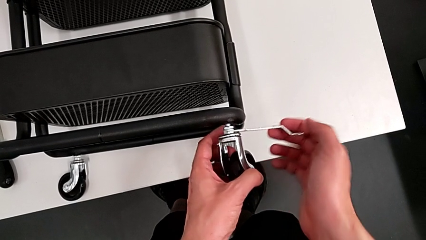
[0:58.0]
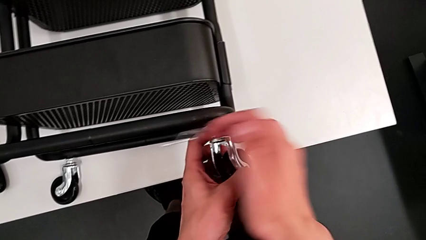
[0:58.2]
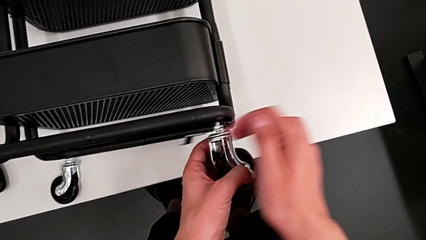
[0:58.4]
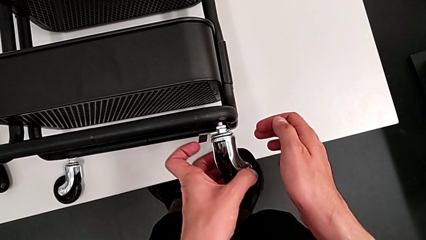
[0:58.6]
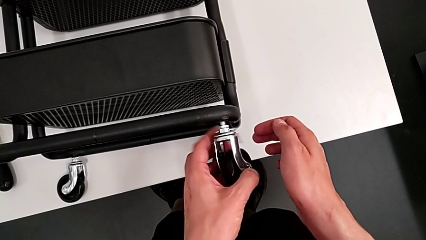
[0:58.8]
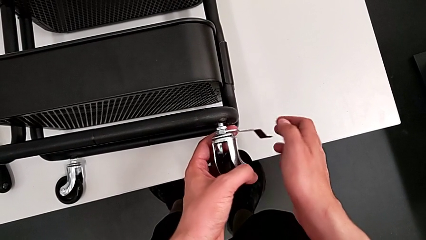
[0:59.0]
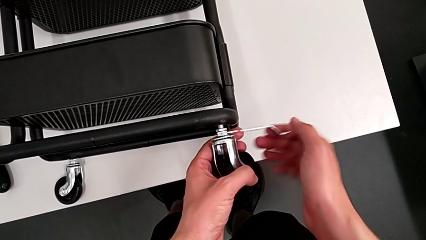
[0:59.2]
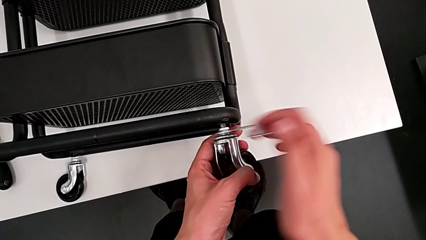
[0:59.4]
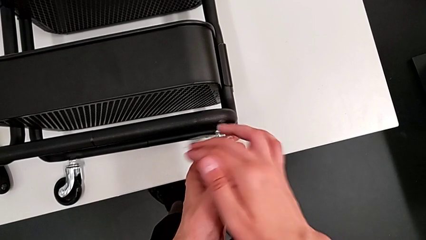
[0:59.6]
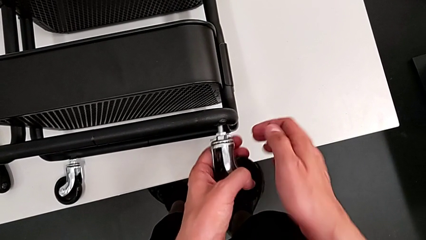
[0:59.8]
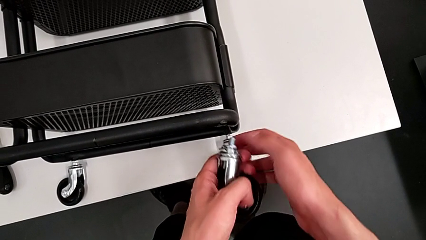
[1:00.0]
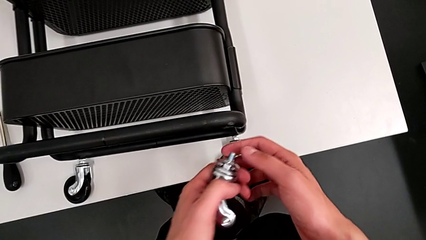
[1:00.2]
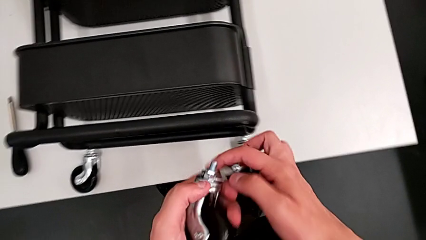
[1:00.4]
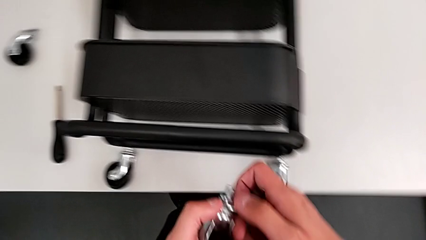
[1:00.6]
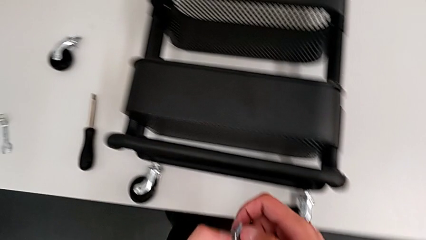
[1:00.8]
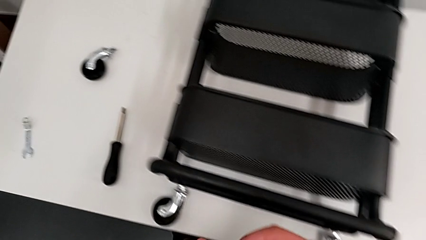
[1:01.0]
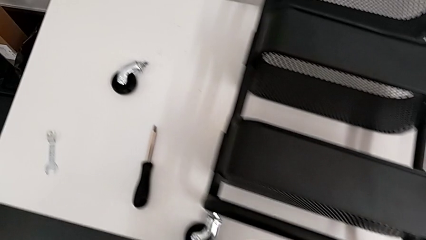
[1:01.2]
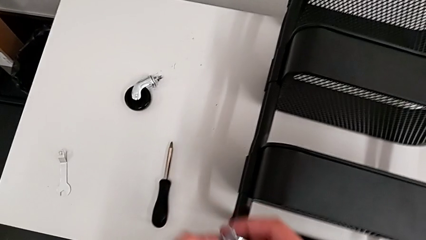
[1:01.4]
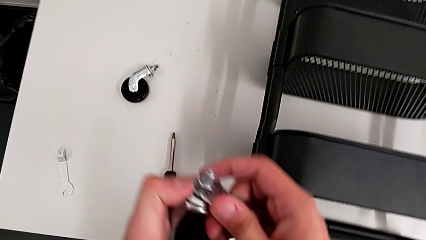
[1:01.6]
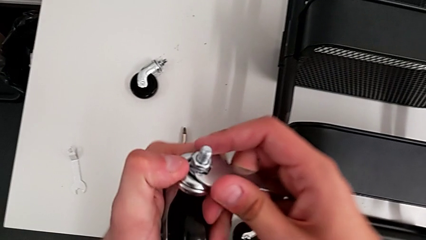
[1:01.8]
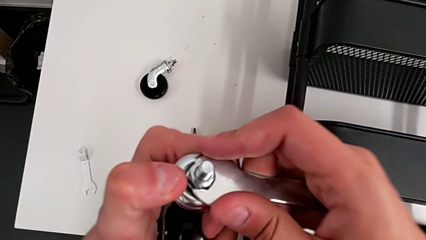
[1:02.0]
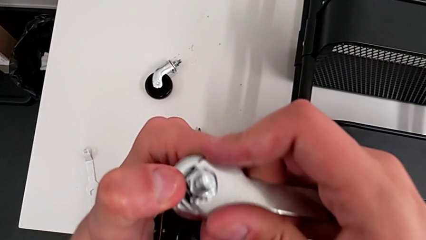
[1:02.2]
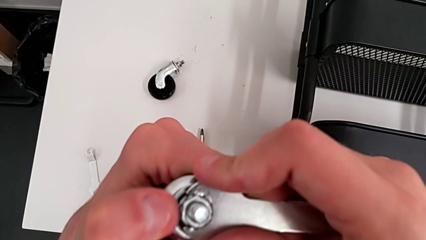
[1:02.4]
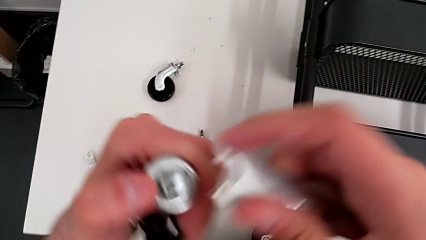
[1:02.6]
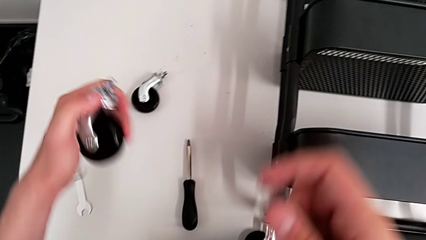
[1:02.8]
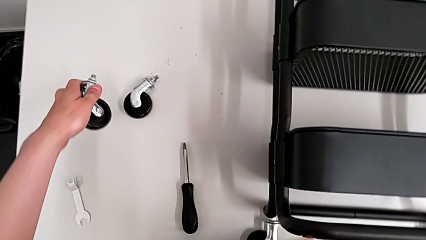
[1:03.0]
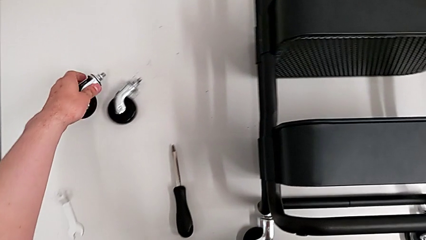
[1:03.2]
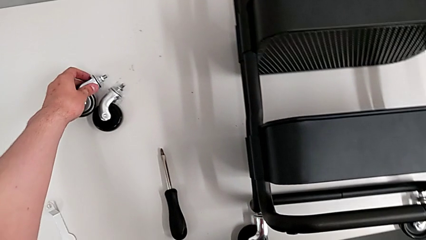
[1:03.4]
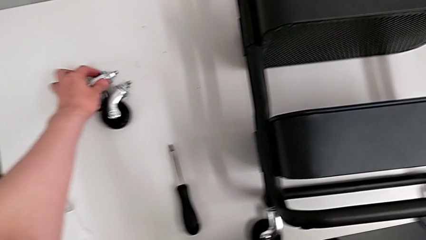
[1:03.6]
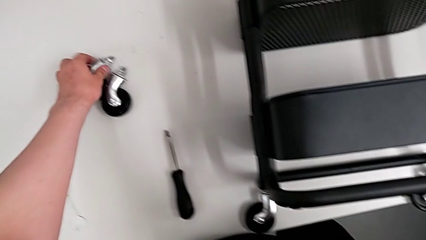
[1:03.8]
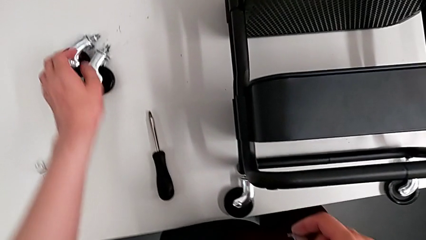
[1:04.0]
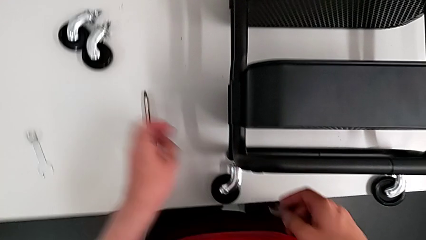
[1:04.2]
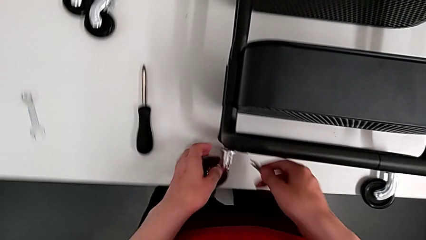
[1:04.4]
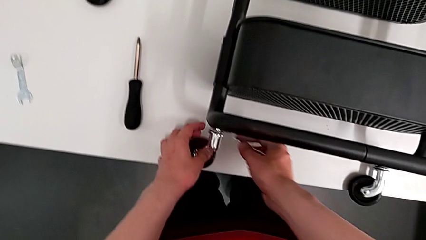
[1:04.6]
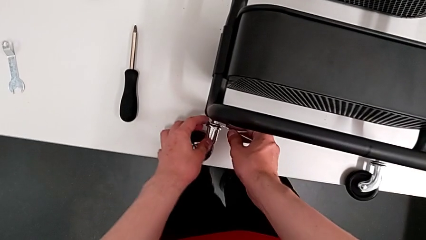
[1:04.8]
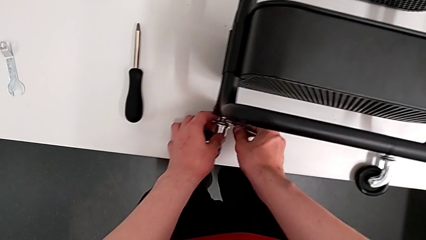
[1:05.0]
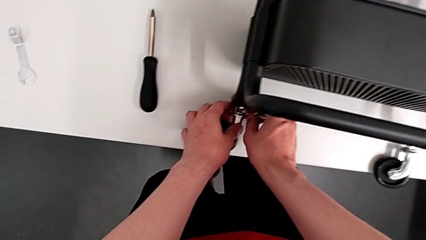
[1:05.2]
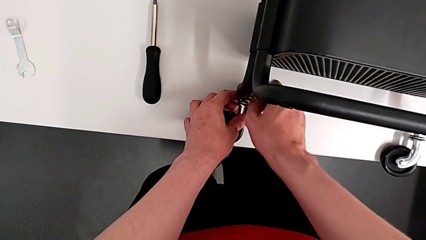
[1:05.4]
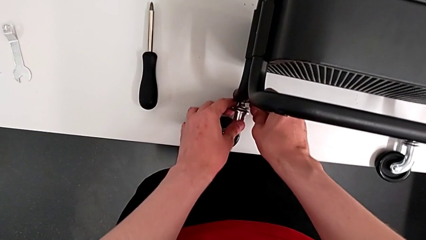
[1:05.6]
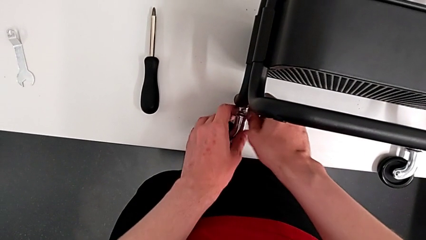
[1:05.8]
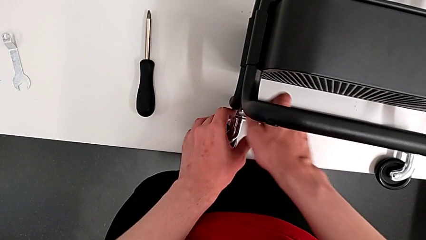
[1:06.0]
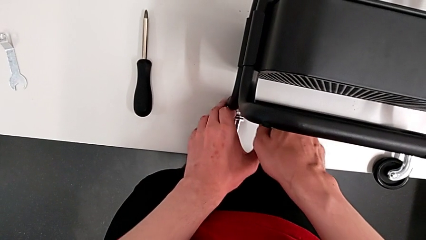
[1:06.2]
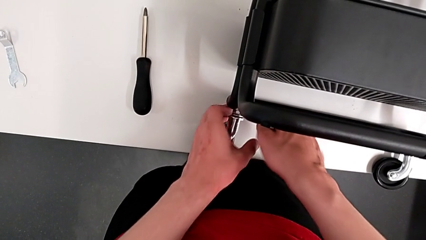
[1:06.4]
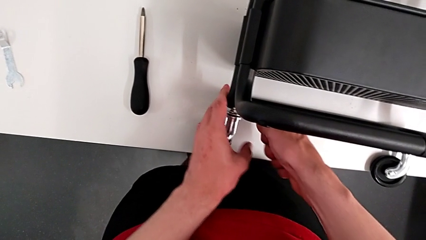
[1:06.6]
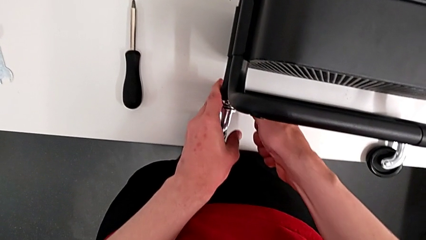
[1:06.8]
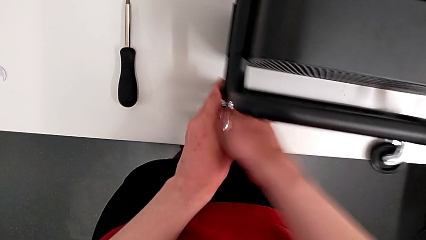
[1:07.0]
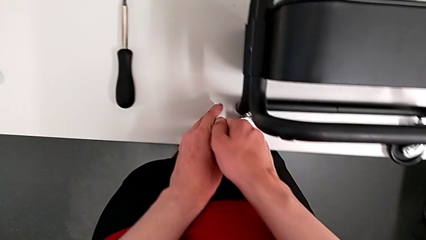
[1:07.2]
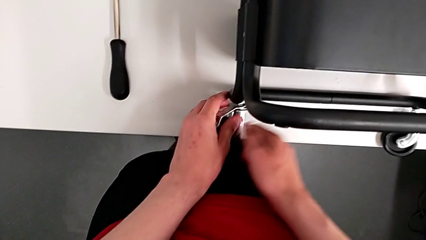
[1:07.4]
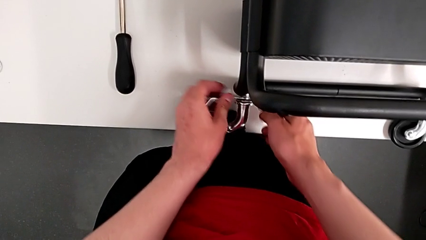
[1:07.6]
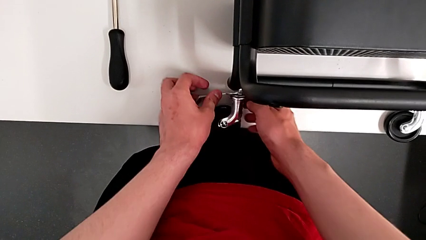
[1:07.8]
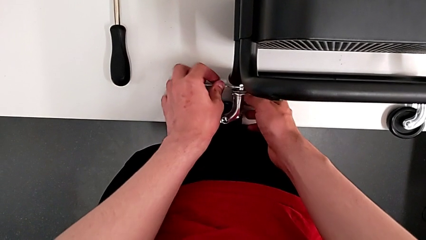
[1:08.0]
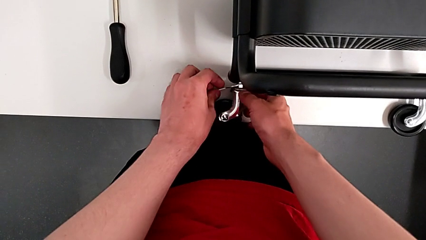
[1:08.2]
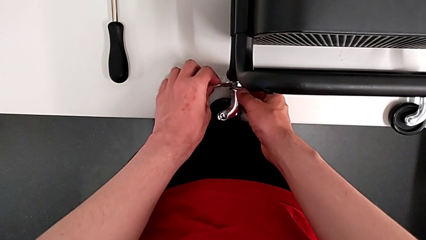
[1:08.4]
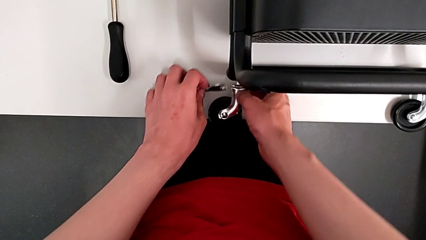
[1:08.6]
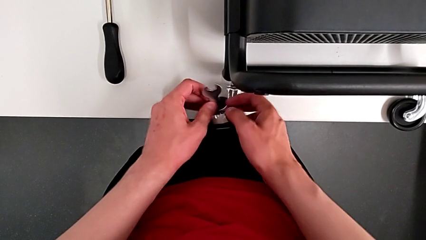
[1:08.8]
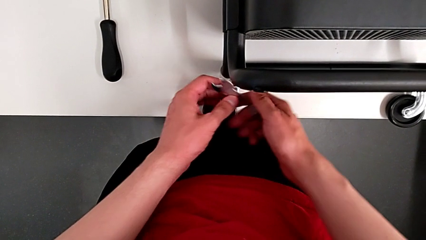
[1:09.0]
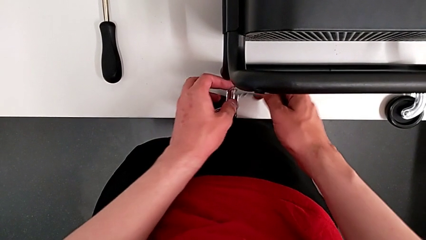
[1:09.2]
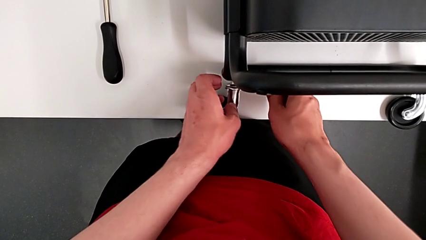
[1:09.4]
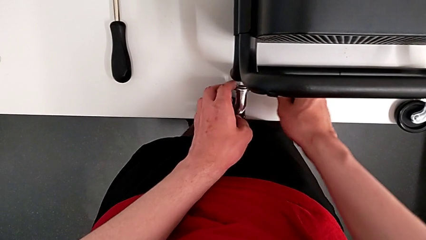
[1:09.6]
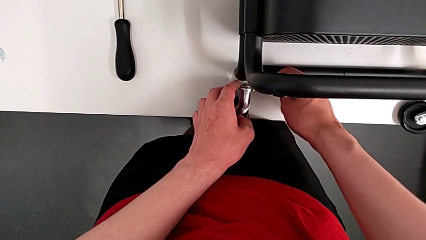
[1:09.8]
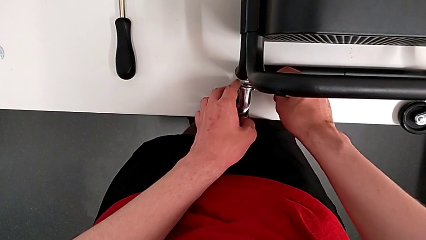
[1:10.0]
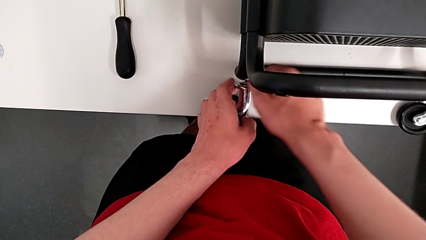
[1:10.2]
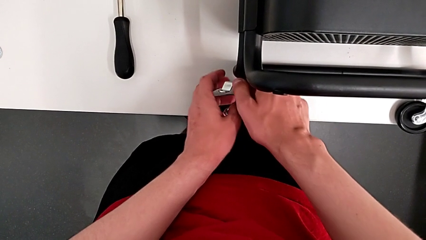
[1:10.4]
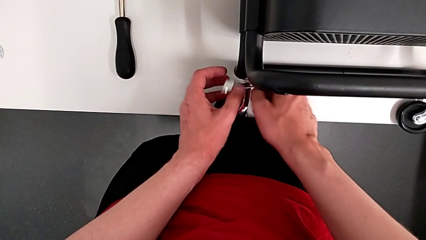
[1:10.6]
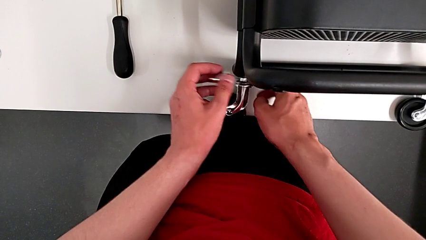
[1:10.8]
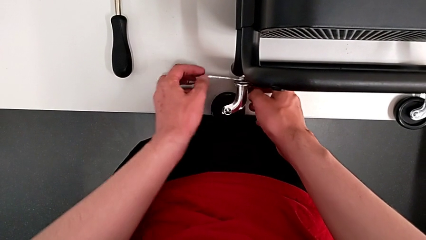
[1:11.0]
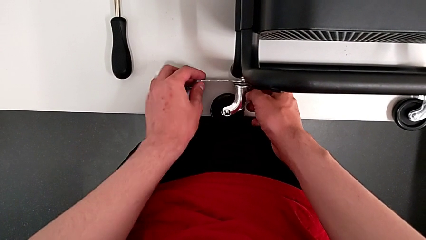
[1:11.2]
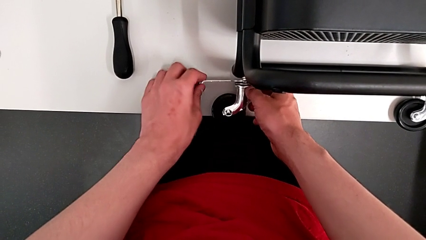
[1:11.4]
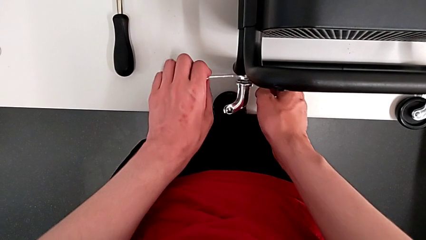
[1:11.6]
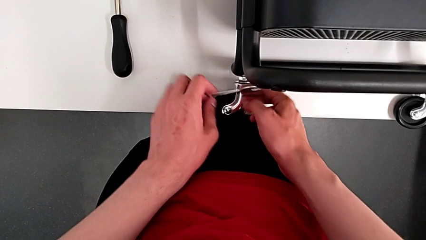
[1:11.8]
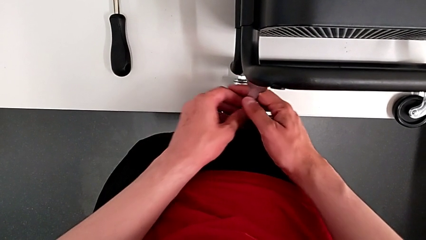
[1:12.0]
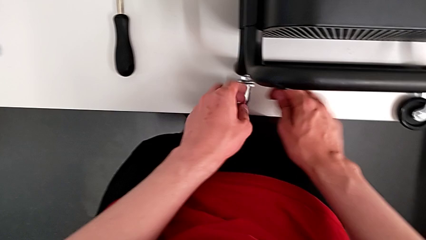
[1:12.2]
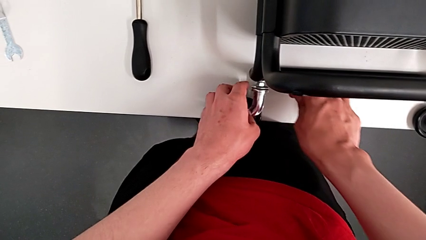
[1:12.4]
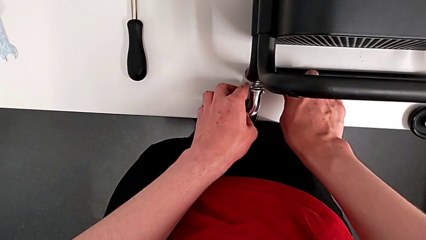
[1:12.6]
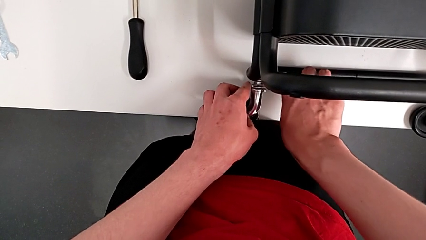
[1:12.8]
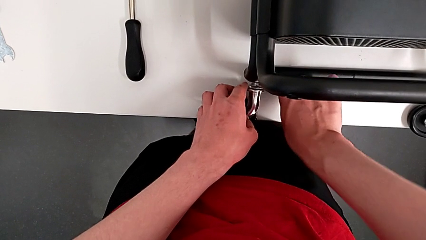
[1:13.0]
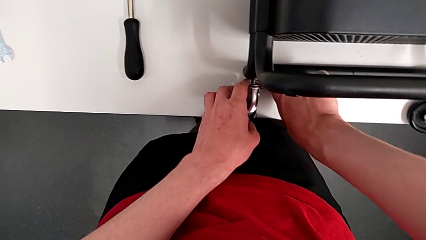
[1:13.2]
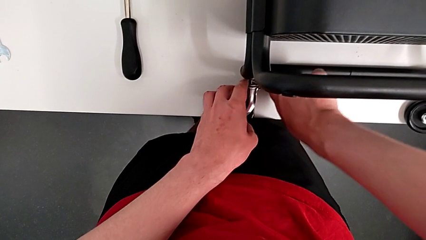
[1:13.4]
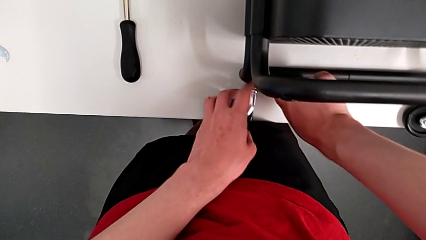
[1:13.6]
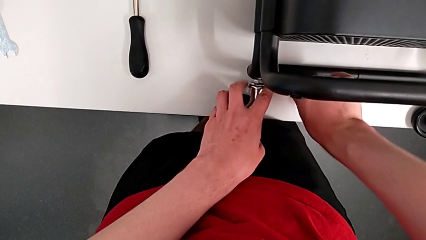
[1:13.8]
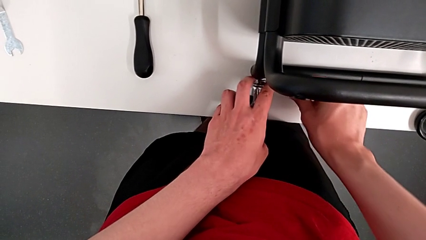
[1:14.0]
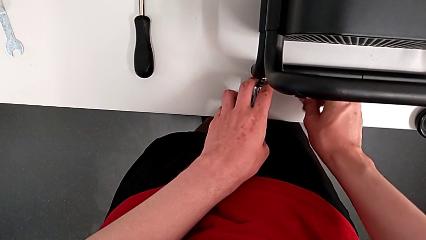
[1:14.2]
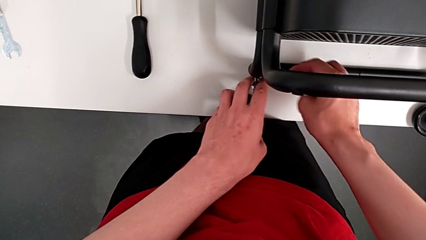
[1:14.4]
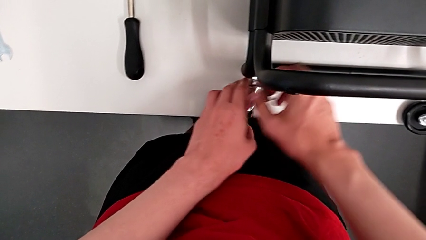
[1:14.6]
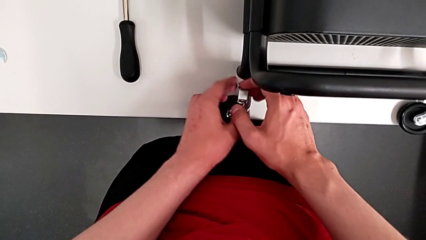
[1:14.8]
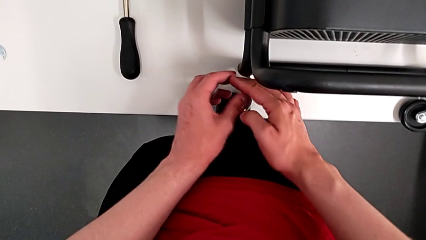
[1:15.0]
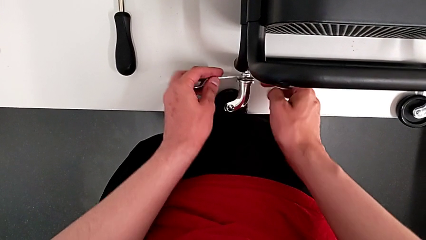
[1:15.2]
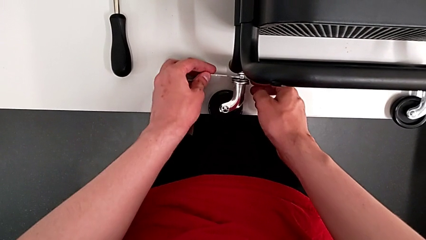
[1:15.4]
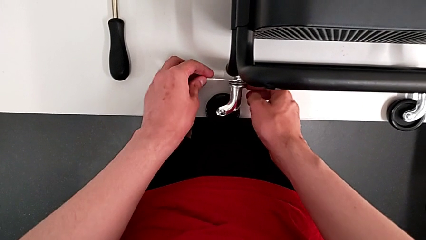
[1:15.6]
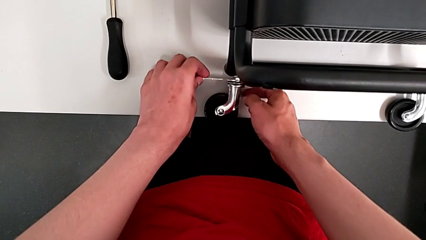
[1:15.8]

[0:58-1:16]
The camera wearer is disassembling the wheels of the shelf. They unscrew the second wheel, withdraw the hexagonal wrench, drop the second wheel and unscrew the third wheel.
